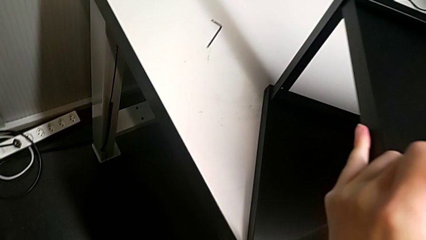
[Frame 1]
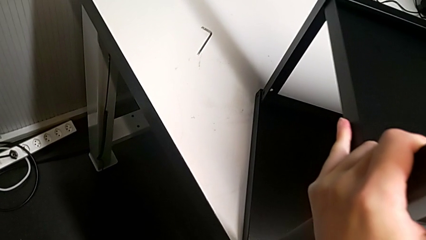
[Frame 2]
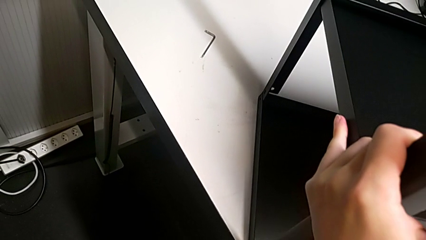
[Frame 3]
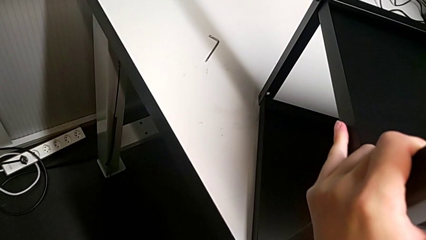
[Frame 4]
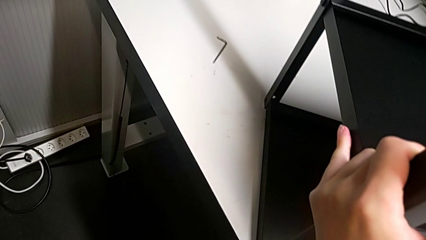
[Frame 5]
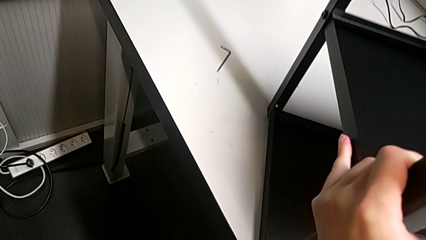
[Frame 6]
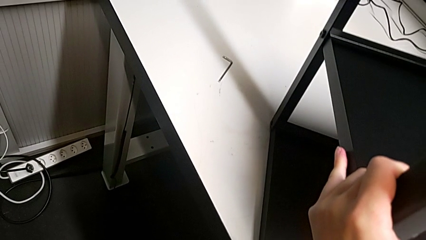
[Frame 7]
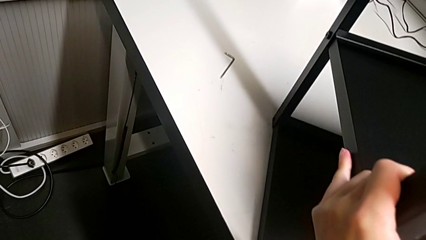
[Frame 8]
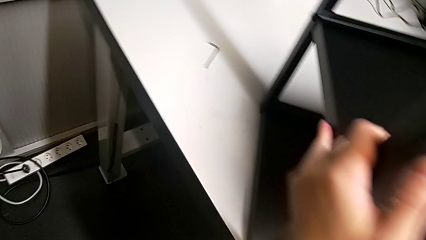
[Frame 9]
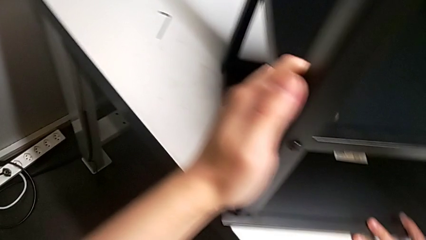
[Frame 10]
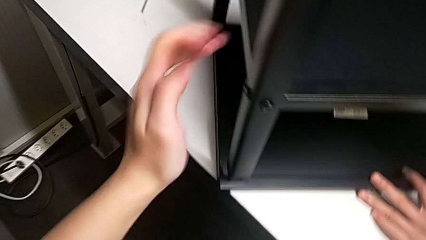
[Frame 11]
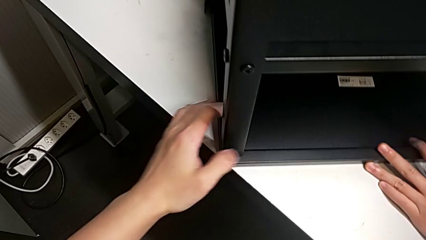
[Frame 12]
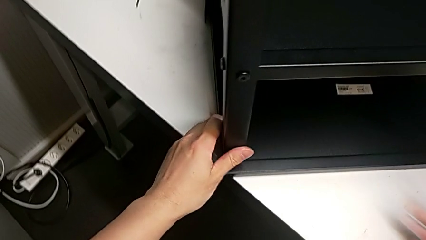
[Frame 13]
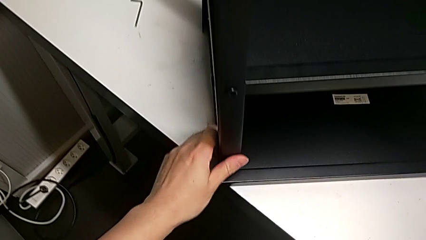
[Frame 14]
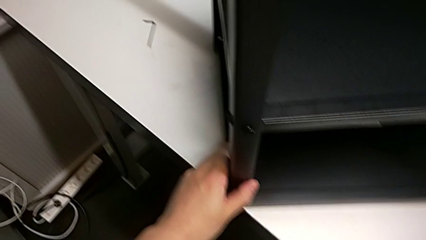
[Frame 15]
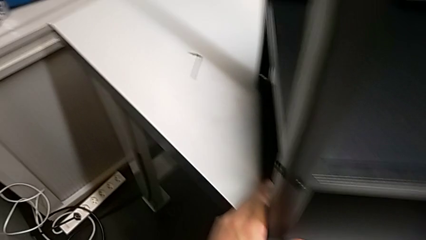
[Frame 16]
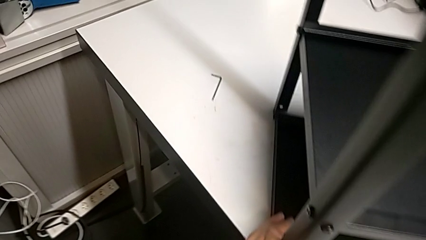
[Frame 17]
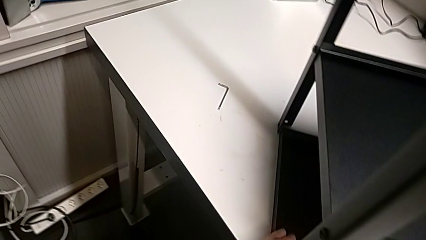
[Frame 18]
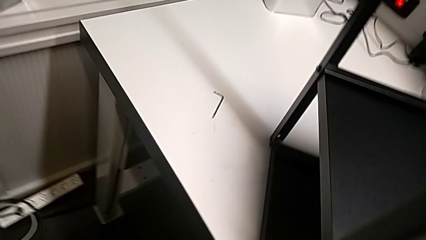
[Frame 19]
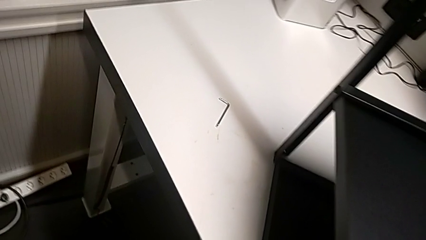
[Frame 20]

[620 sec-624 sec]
The camera wearer is aligning the top shelf. They keep aligning the top tray.

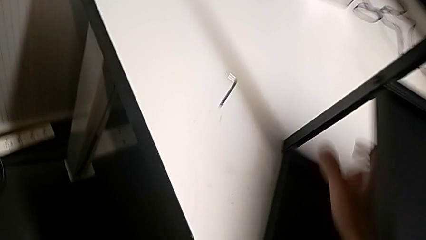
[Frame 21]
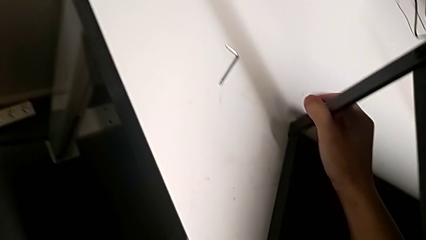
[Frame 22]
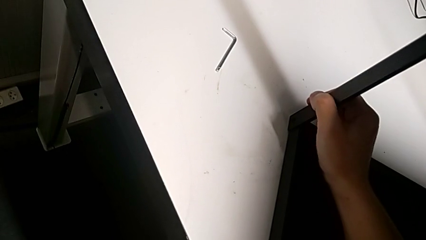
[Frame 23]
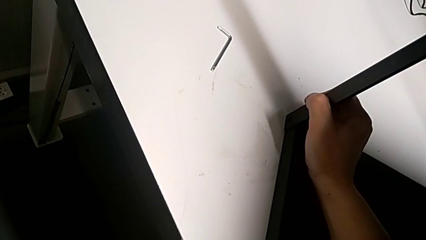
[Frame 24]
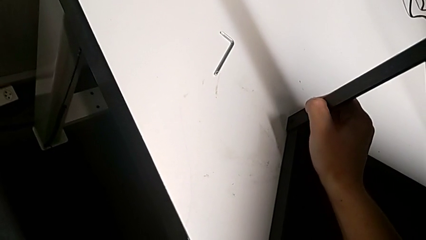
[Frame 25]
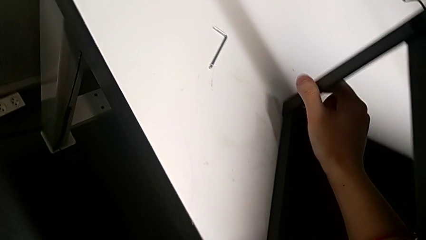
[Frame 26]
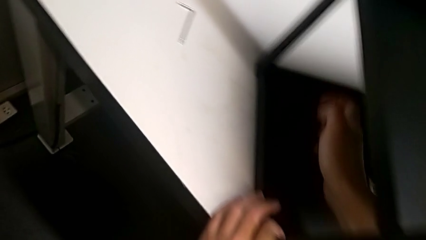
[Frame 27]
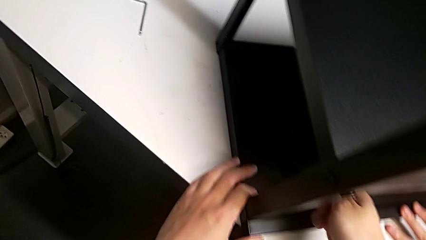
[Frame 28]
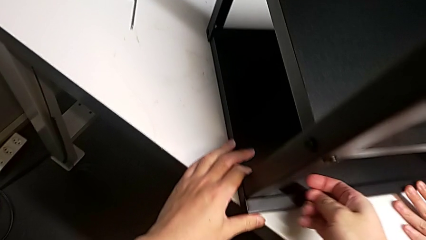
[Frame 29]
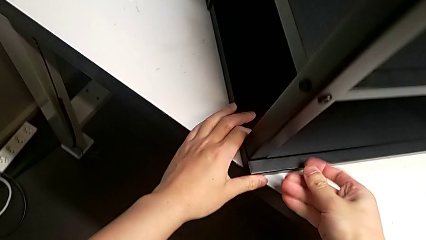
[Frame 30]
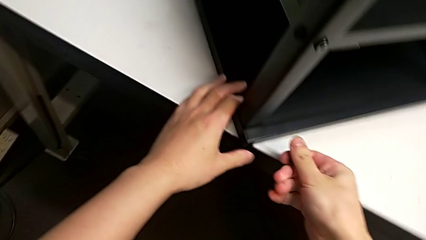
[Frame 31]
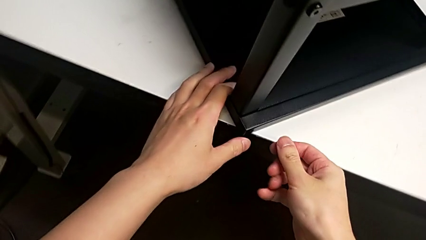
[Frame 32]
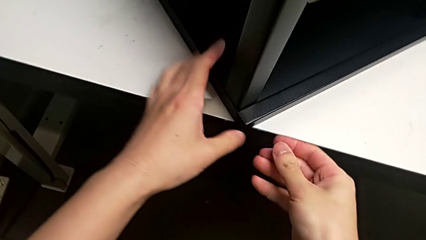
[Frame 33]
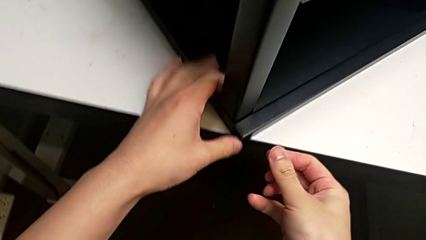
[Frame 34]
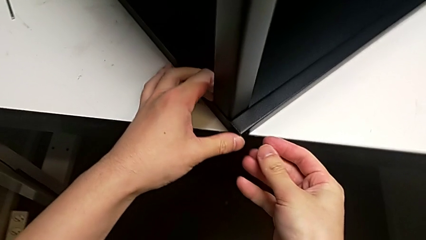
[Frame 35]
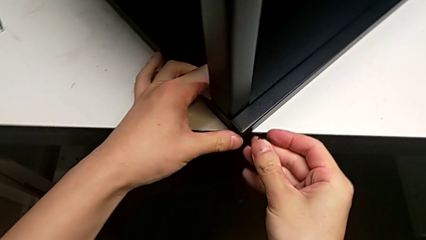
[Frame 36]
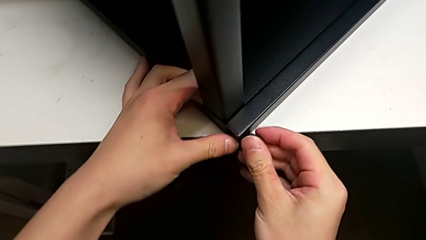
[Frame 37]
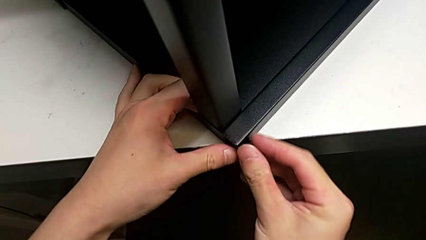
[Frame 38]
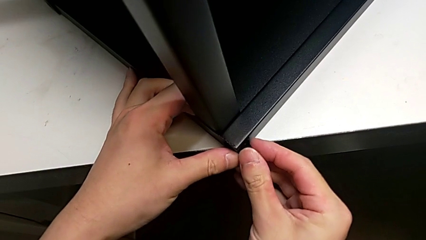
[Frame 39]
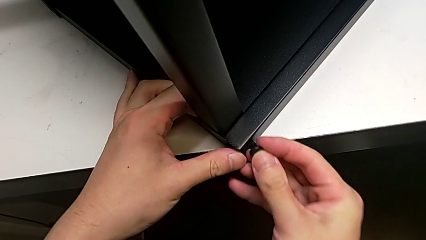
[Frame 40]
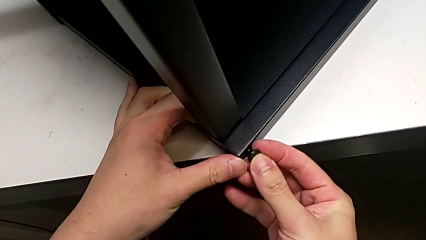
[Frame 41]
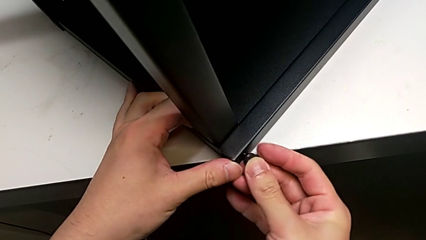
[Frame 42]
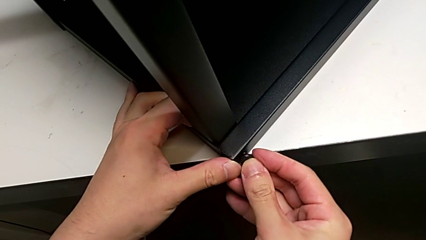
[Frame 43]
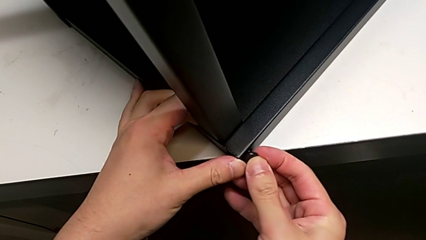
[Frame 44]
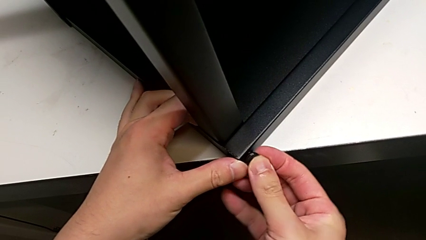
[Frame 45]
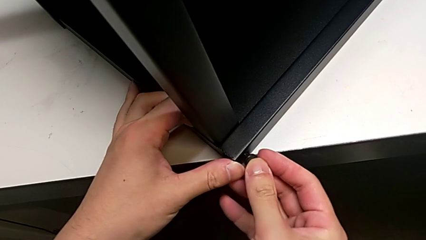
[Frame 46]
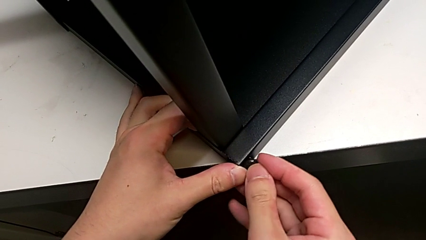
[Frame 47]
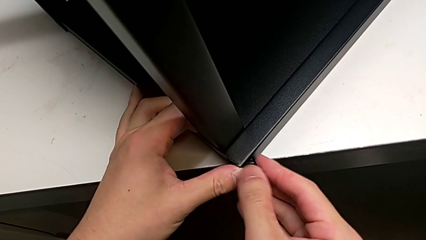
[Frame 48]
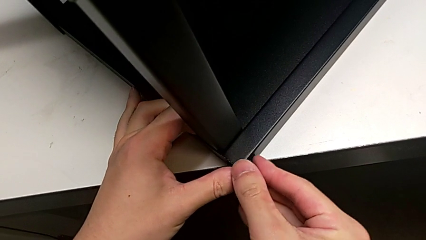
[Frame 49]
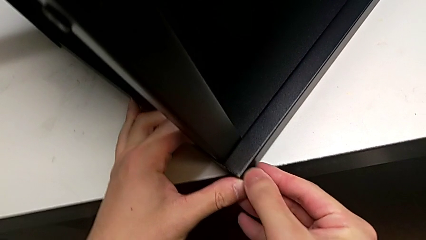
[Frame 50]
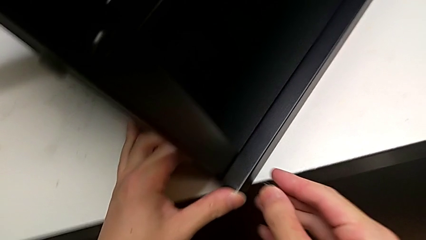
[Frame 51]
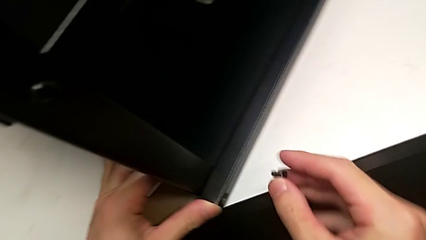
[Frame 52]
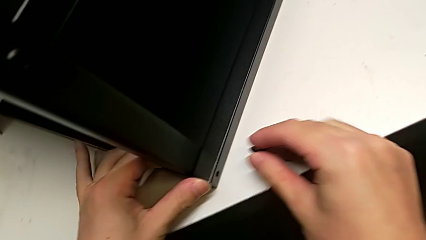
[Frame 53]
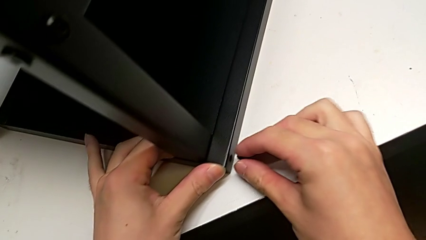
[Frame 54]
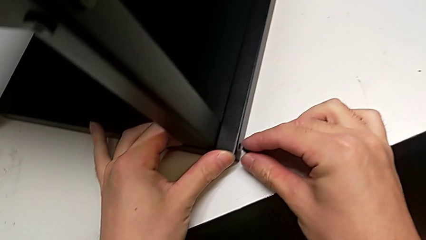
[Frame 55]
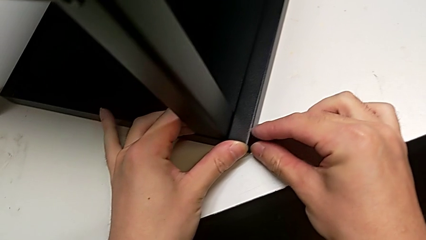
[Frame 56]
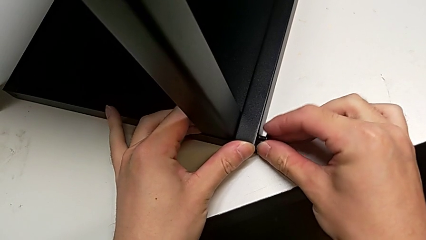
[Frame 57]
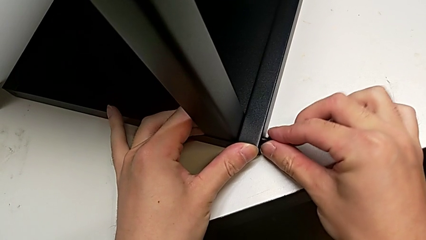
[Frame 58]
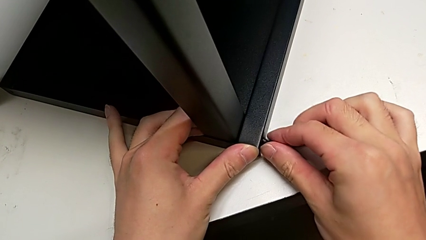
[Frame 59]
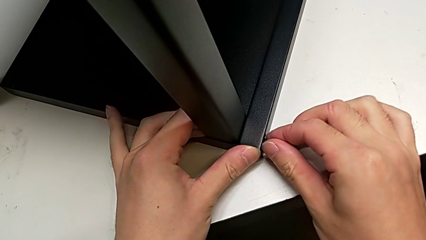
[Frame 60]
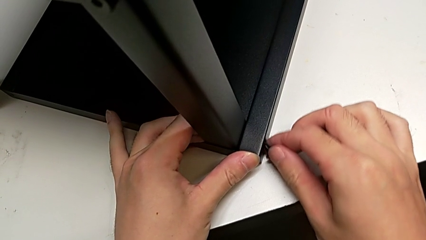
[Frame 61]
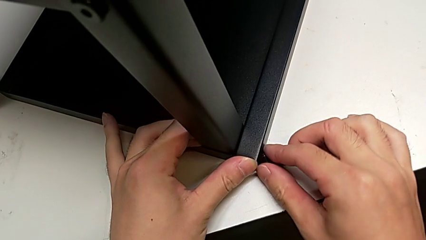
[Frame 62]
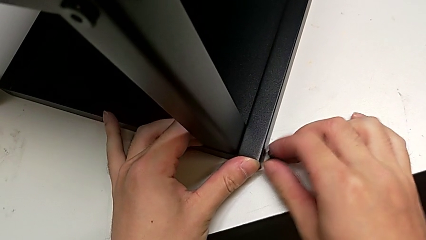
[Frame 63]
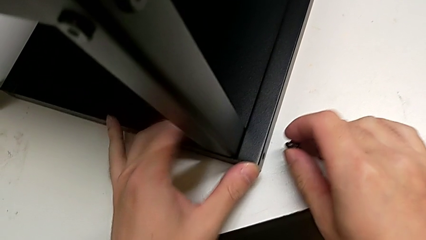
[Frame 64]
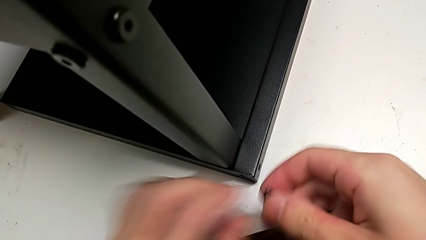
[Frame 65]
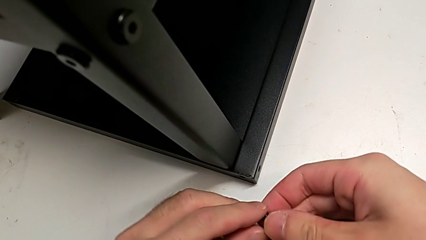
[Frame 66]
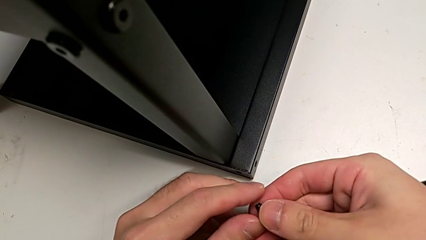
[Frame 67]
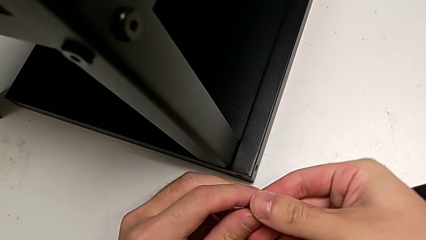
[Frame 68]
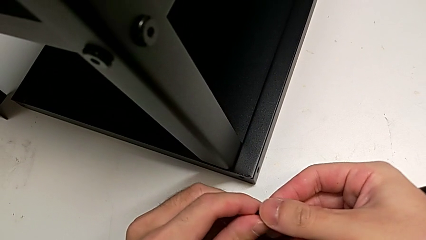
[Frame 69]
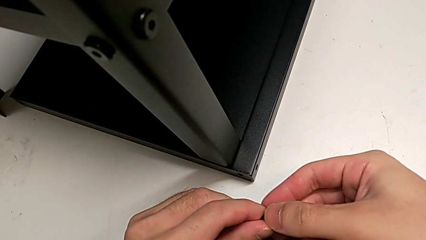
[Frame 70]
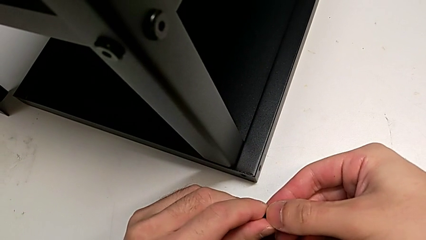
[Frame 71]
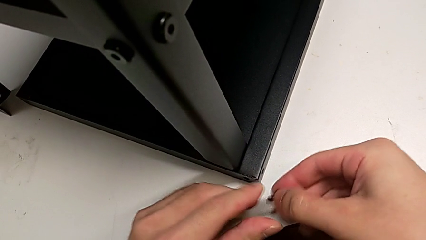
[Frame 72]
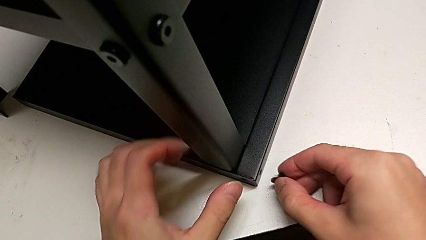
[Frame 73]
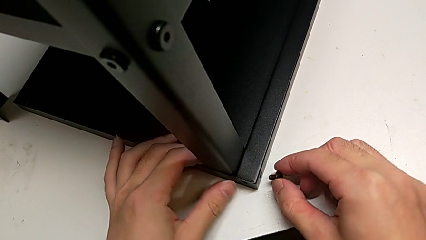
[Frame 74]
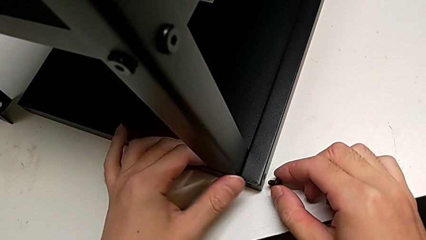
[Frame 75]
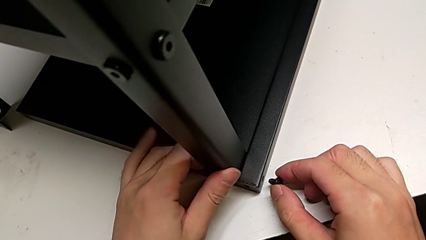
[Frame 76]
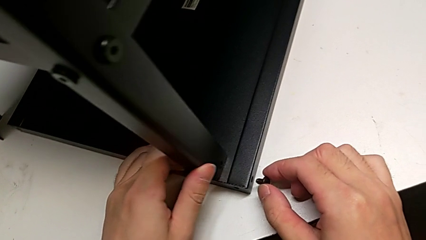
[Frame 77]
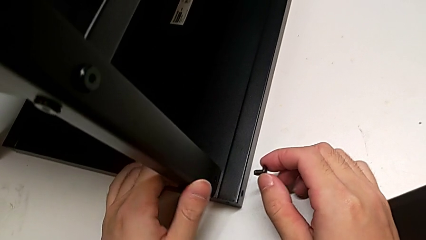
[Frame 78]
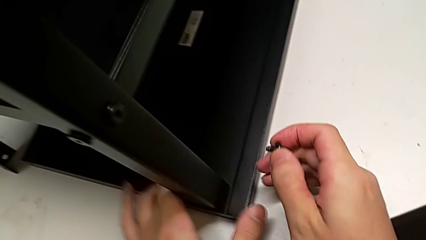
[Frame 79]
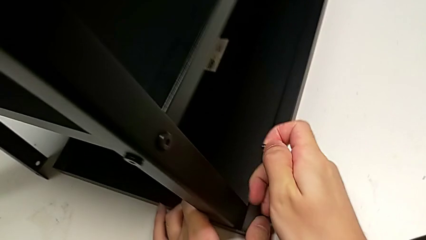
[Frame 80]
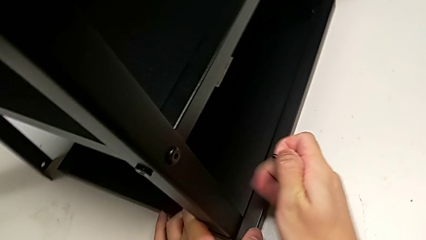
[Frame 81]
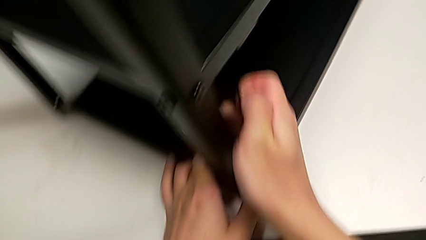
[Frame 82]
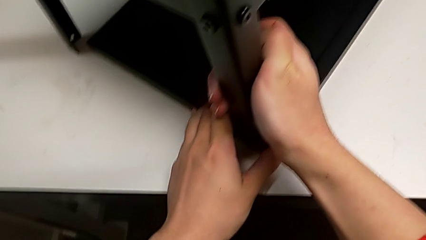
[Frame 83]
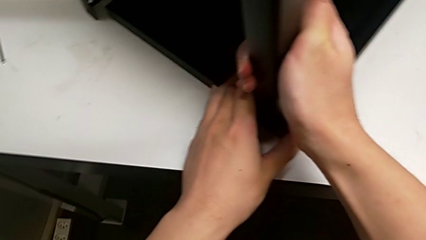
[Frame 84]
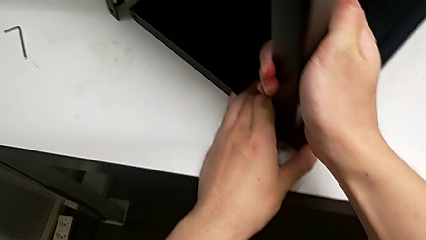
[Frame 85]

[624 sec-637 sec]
The camera wearer is screwing the top shelf into place. They wrongly insert the hex socket head and disassemble it, rotate the first hex socket head and begin to align it.
